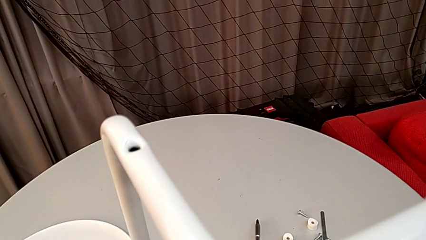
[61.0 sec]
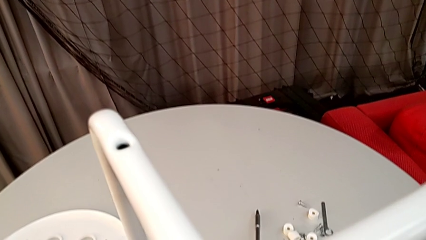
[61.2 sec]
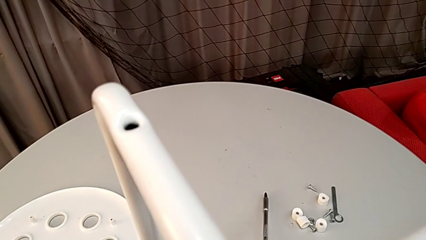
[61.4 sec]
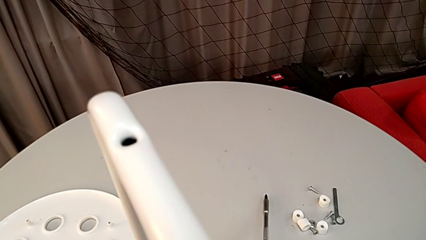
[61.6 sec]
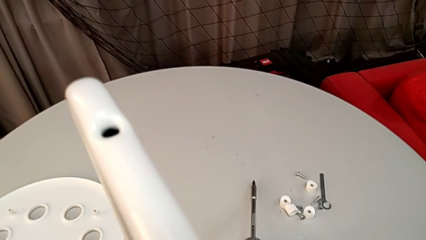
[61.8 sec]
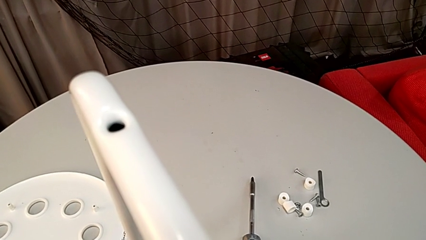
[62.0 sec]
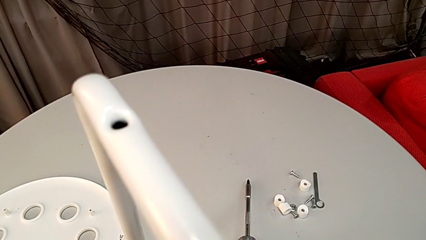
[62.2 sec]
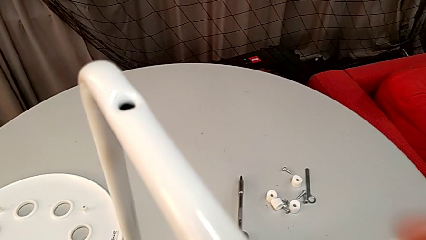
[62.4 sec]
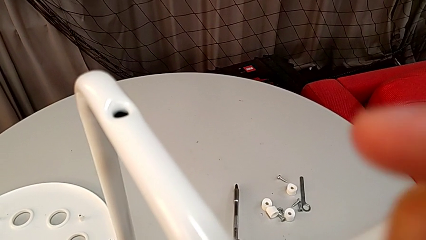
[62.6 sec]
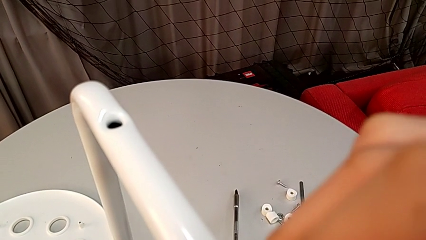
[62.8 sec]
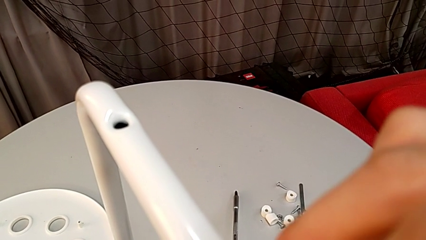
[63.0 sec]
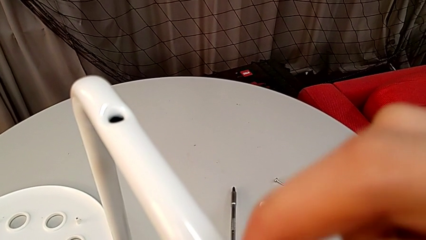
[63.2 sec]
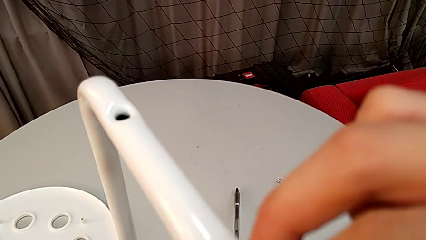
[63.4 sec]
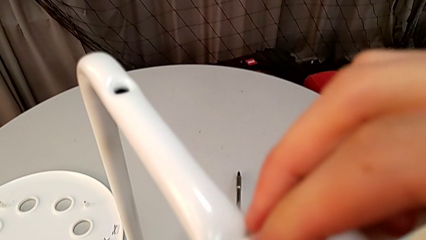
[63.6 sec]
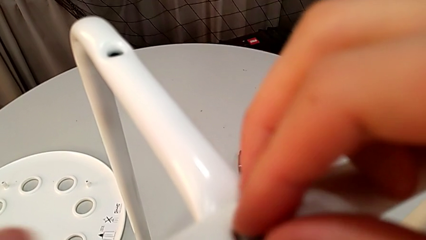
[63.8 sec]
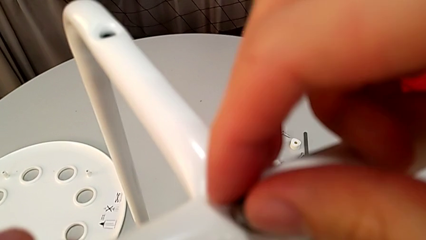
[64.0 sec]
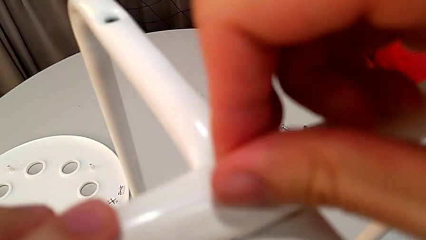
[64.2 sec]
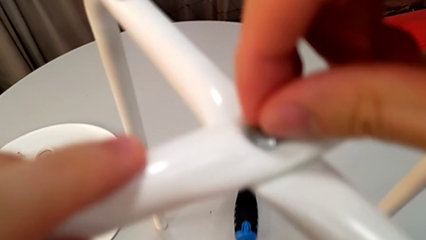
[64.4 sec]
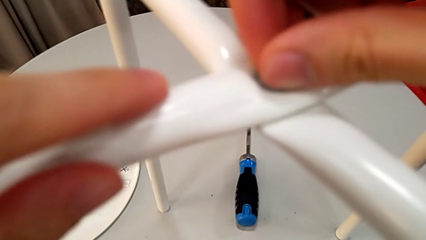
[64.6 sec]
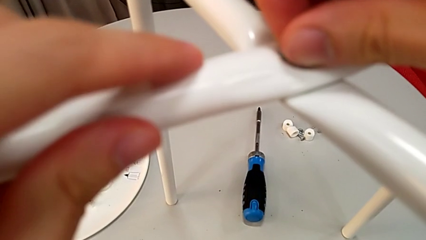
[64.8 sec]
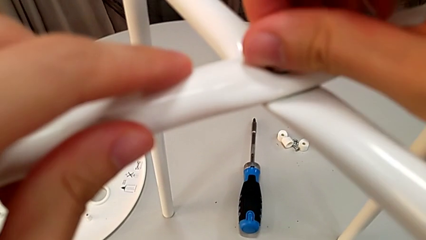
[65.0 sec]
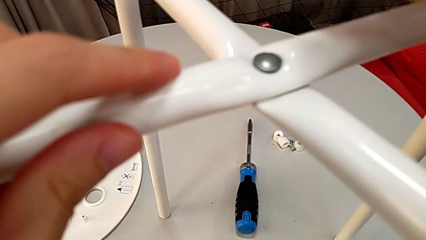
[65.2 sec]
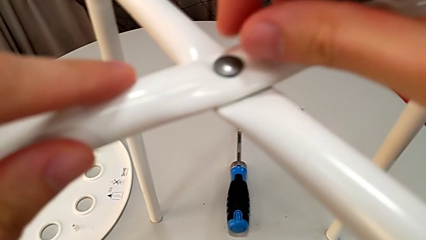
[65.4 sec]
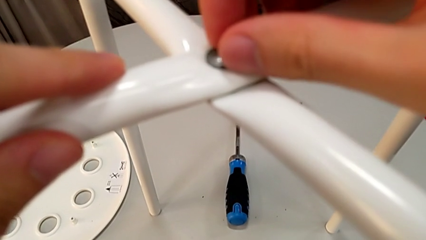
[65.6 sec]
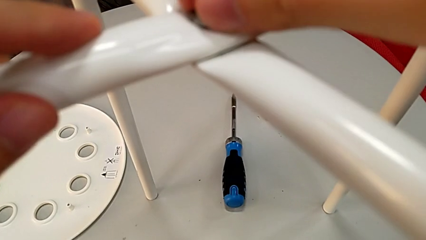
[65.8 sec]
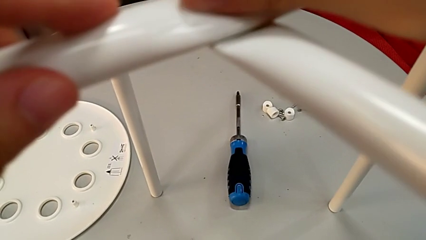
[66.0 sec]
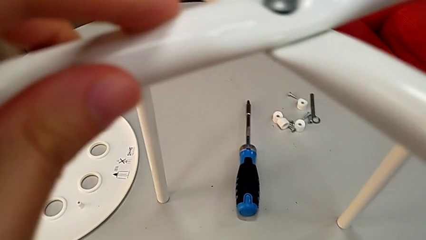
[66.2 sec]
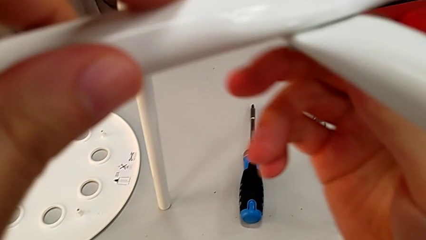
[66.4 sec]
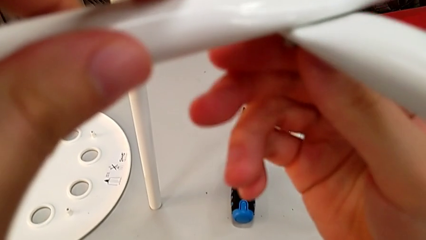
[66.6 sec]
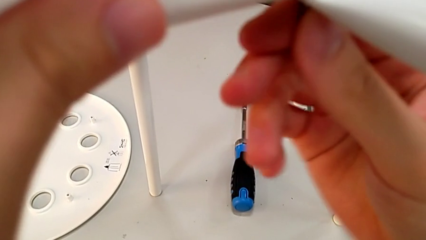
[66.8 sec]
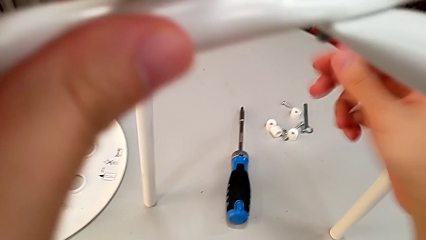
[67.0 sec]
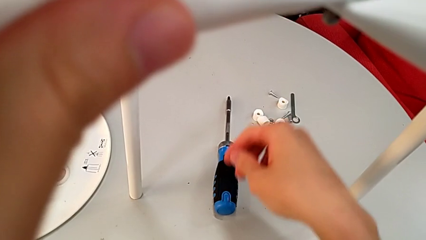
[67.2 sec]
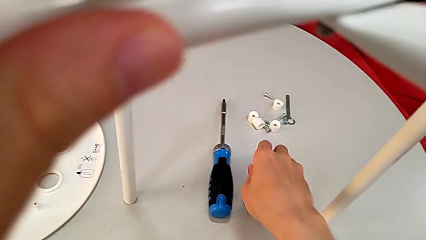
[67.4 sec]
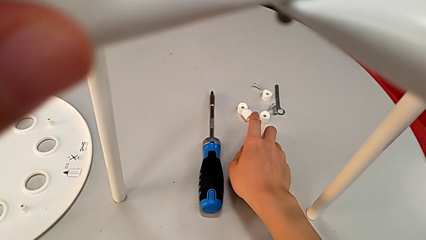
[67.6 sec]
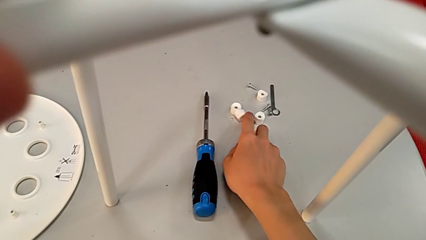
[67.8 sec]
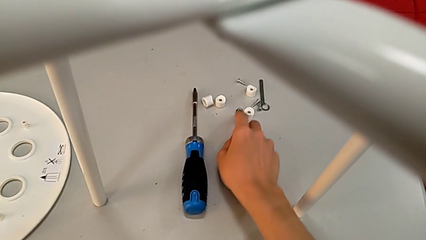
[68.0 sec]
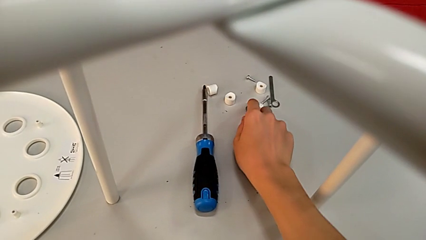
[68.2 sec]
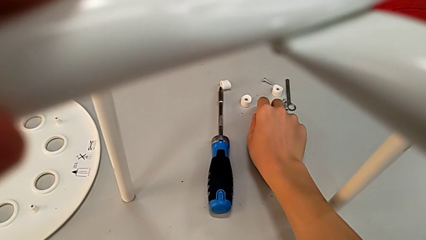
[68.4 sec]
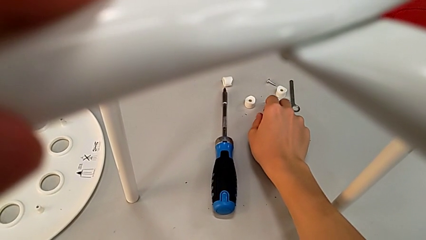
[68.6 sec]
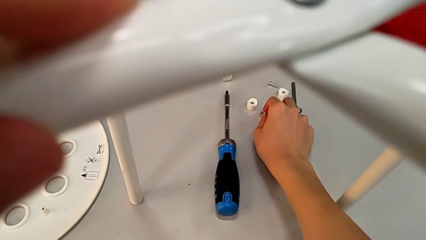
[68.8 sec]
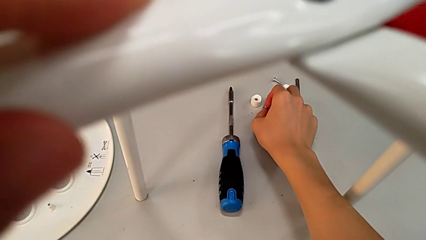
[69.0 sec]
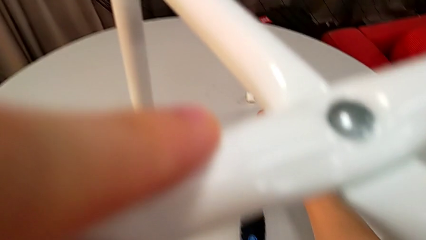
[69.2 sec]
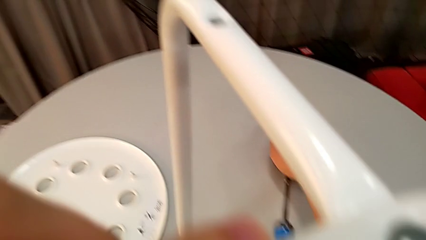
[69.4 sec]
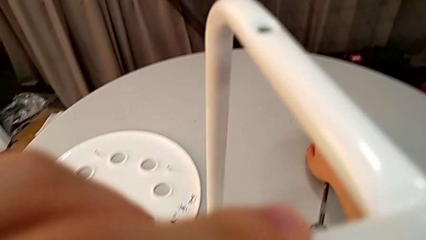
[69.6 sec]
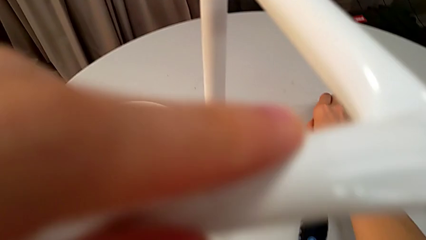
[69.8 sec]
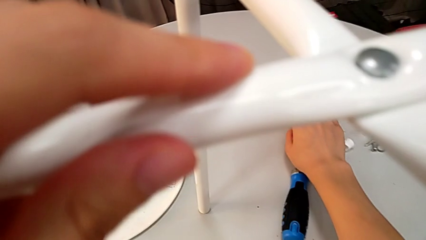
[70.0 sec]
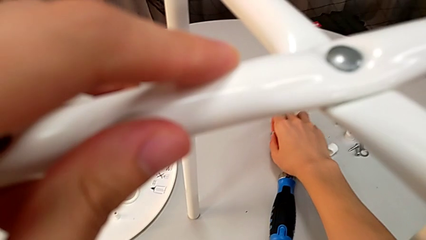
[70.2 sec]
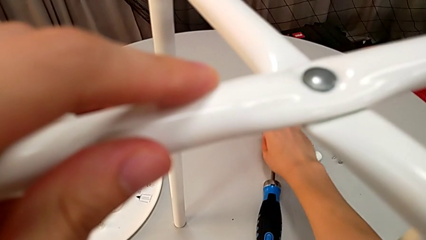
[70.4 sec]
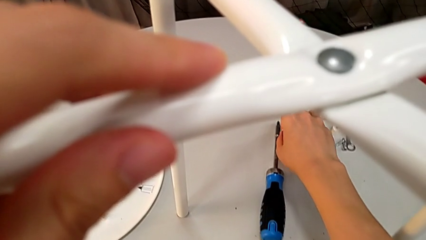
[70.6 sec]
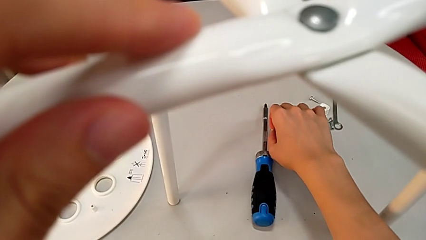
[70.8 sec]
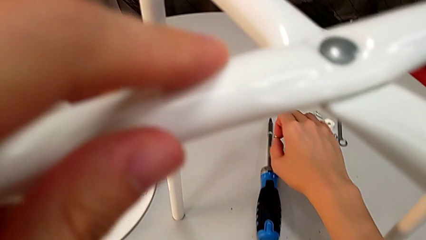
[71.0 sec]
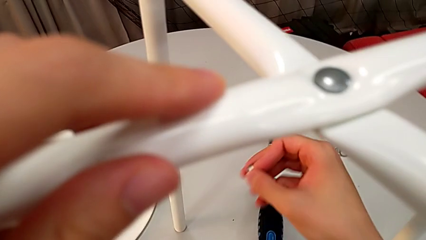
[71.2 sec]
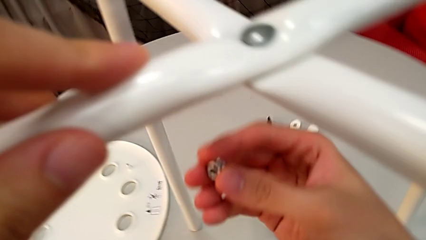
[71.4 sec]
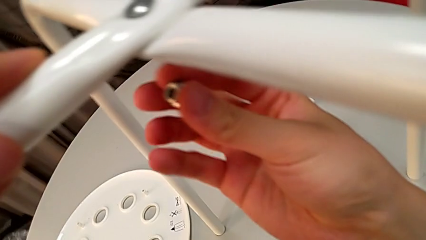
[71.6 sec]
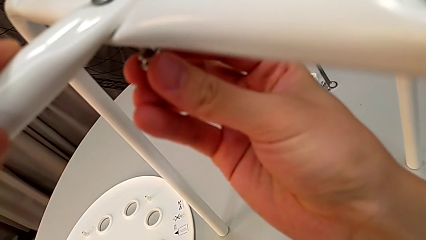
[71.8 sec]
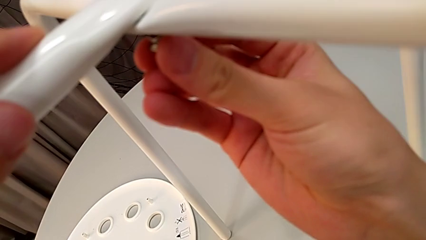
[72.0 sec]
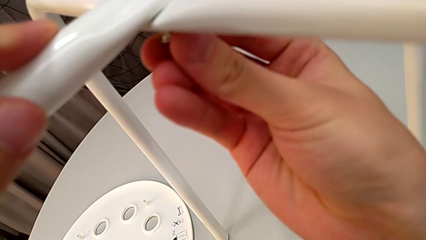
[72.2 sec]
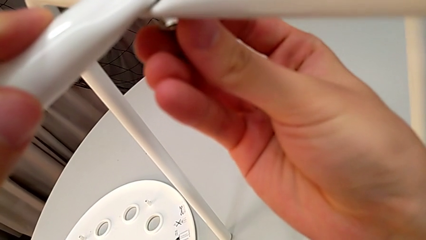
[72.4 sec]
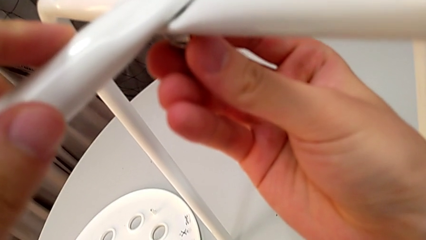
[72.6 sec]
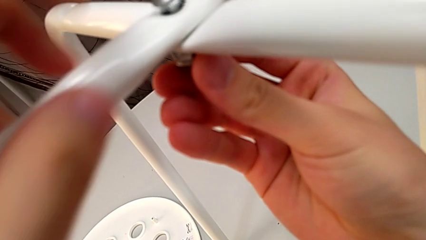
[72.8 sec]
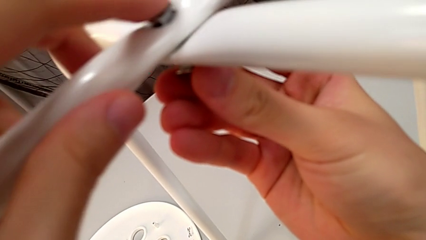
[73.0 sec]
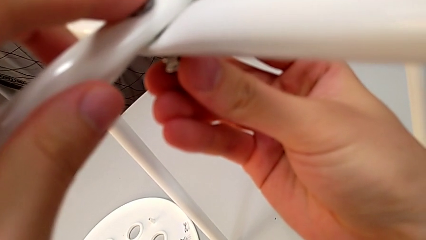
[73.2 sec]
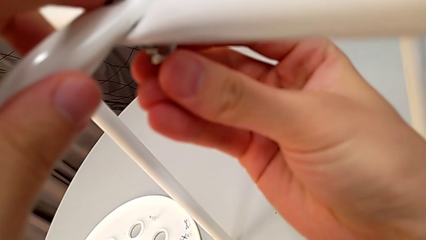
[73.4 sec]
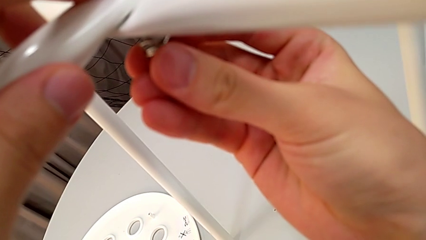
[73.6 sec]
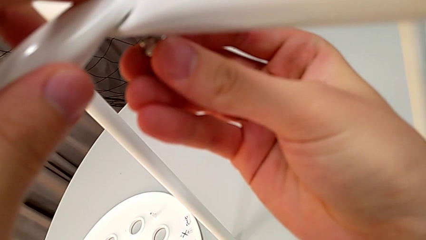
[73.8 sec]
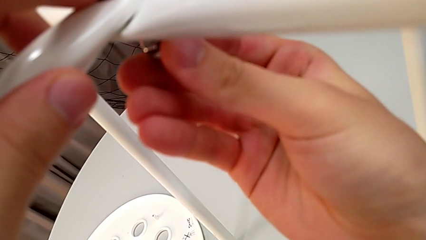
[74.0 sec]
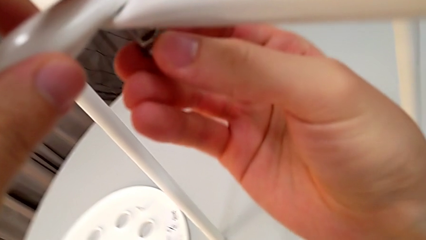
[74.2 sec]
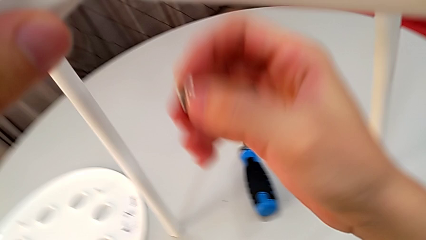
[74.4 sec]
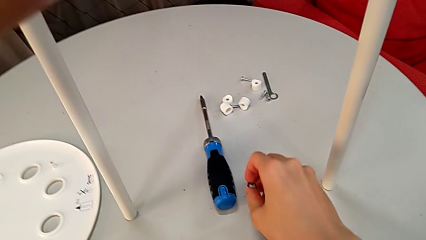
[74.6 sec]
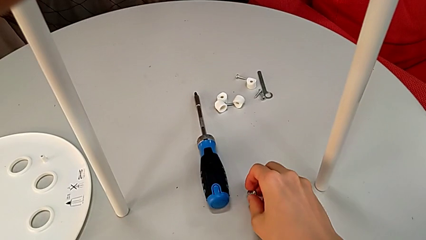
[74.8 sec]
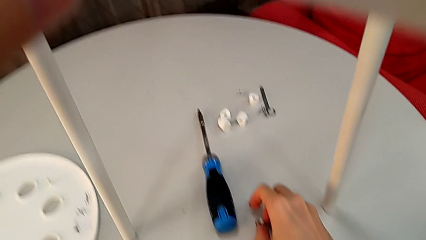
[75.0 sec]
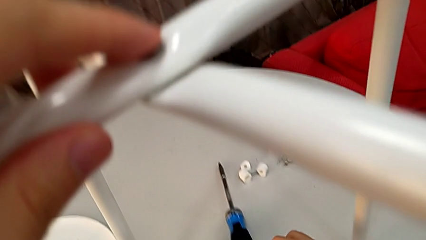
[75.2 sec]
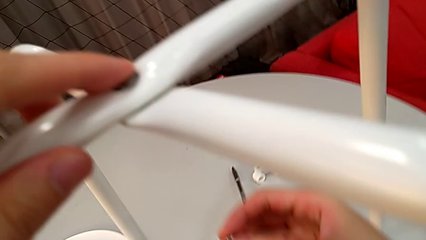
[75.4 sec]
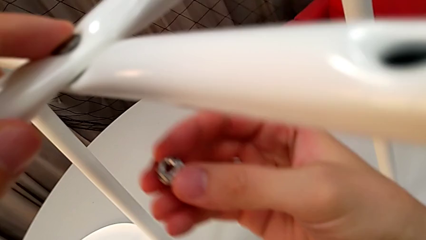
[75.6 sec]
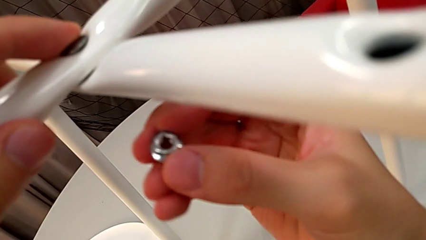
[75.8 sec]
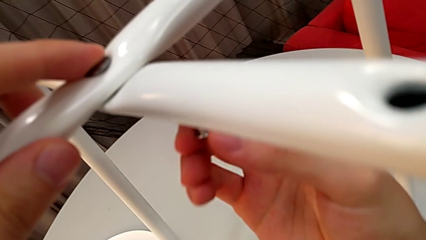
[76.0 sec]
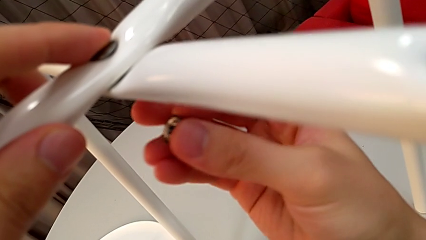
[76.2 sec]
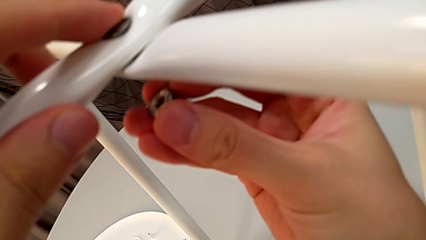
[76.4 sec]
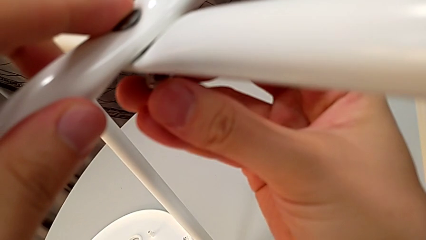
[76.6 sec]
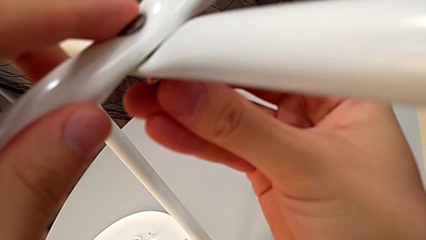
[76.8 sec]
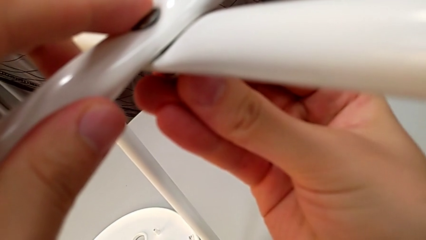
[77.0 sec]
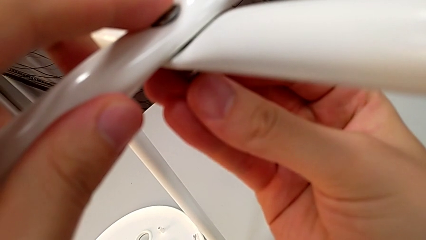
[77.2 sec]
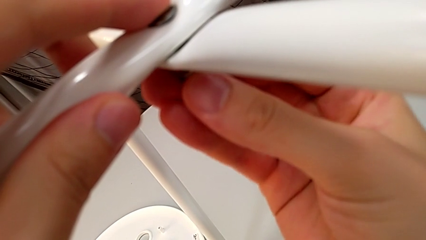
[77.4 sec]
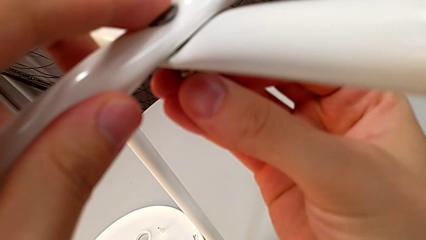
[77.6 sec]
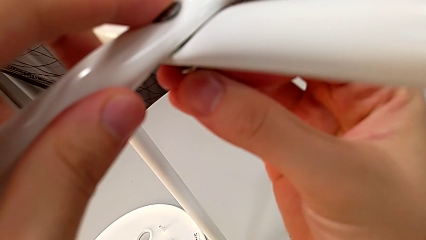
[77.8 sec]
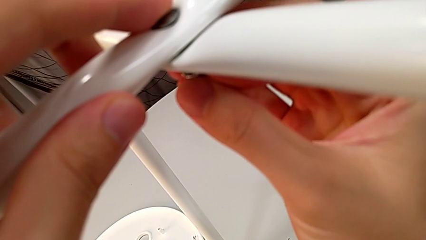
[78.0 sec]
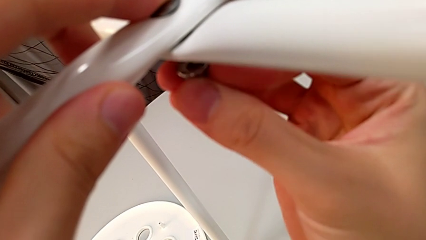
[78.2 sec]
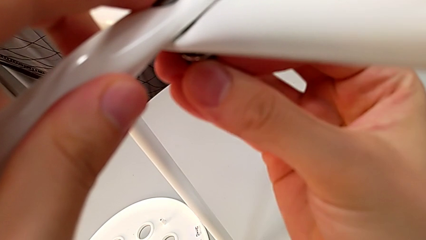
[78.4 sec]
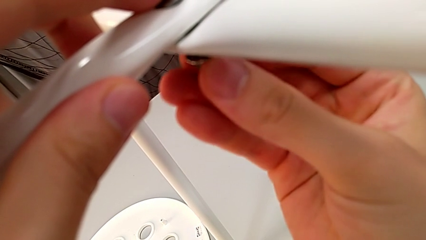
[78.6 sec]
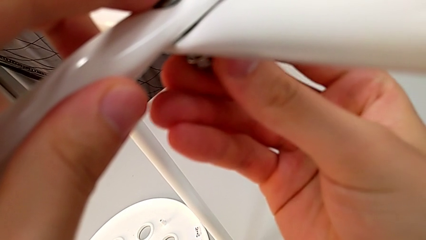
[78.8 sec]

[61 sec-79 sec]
The camera wearer is assembling the legs. They align the leg, insert the bolt, screw it, grab it, approach the hex nut, grab it and approach the leg. They wrongly insert the hex nut and screw it, disassemble it, rotate it and insert it.
